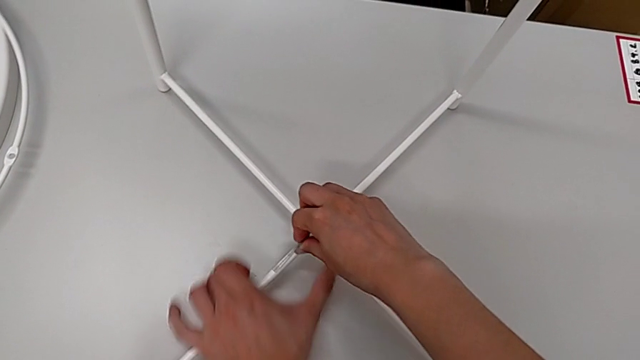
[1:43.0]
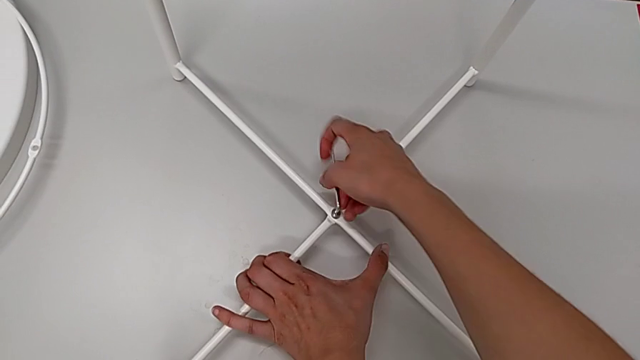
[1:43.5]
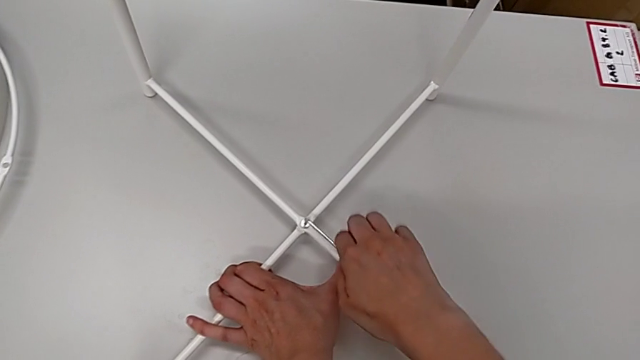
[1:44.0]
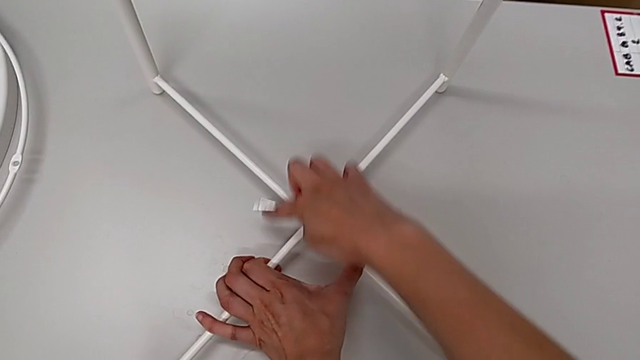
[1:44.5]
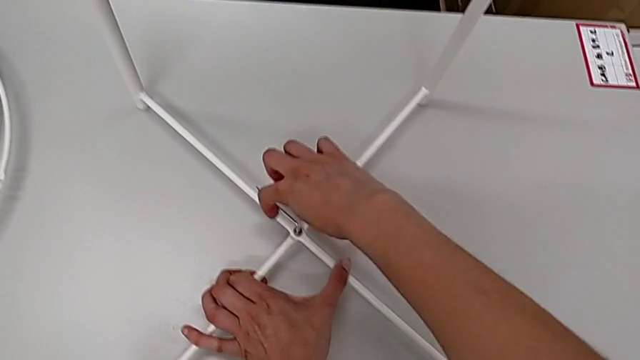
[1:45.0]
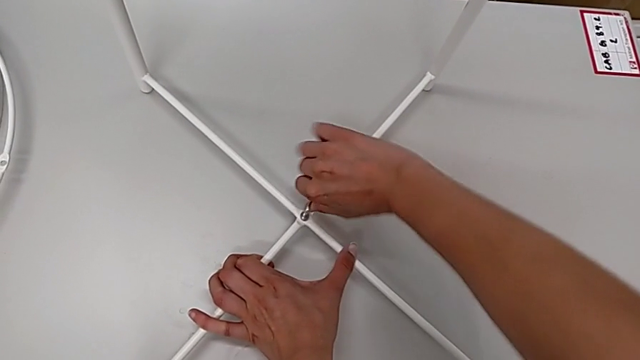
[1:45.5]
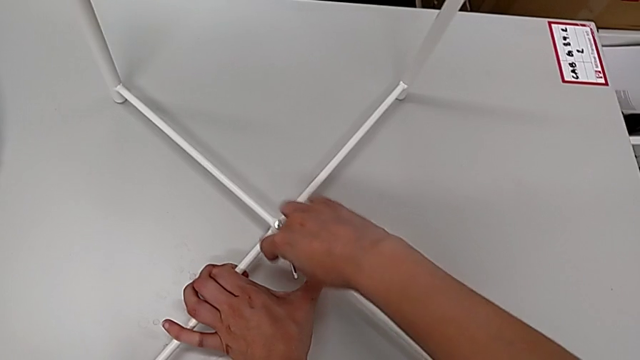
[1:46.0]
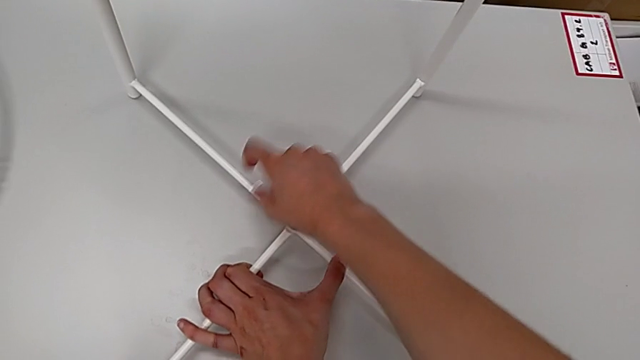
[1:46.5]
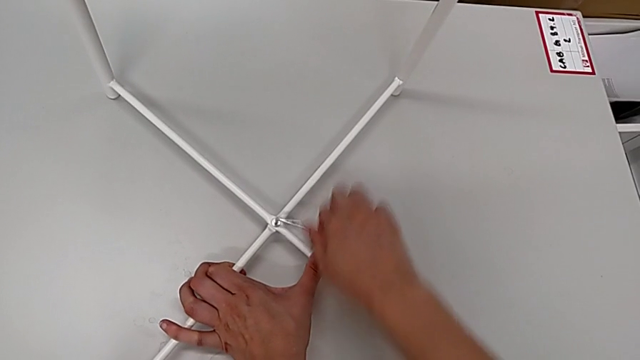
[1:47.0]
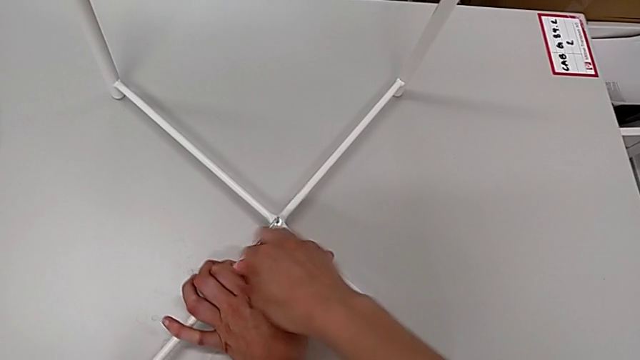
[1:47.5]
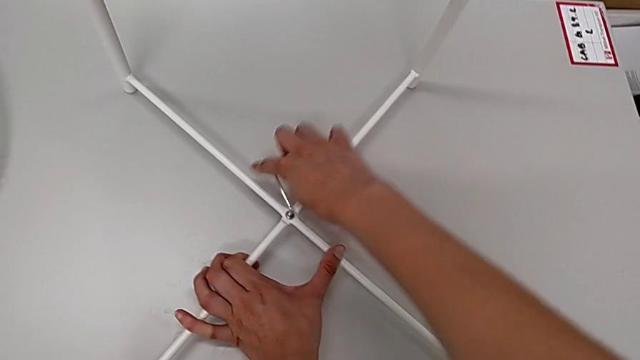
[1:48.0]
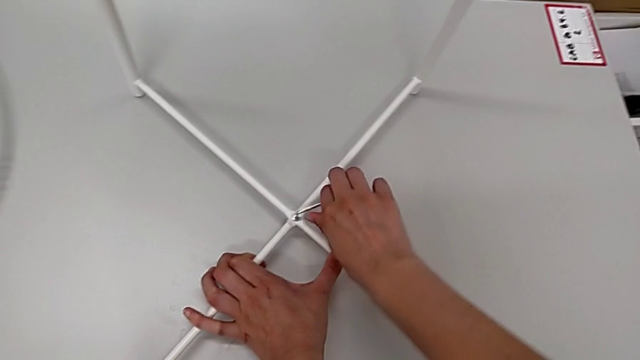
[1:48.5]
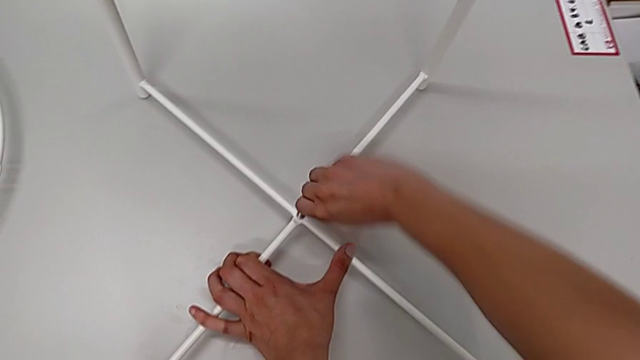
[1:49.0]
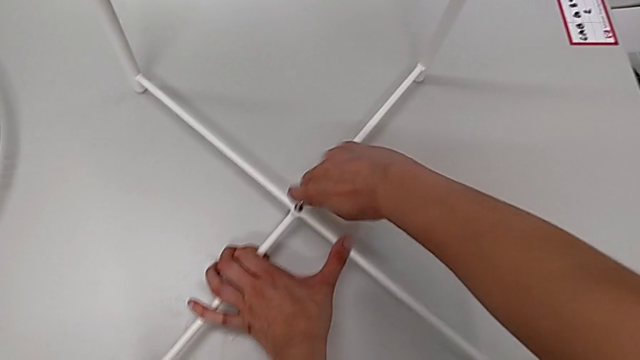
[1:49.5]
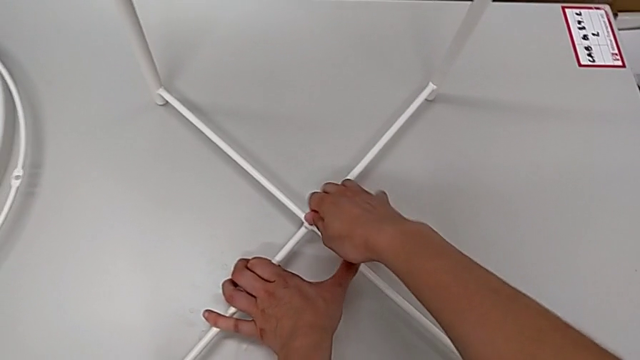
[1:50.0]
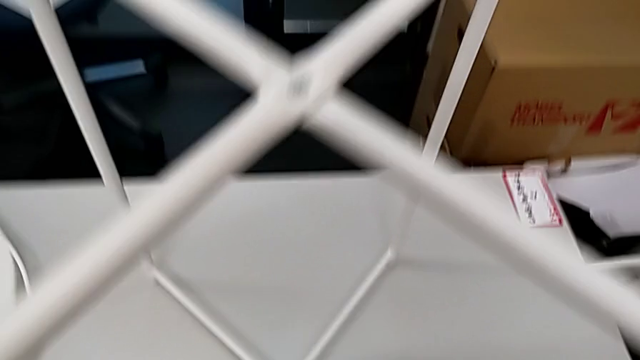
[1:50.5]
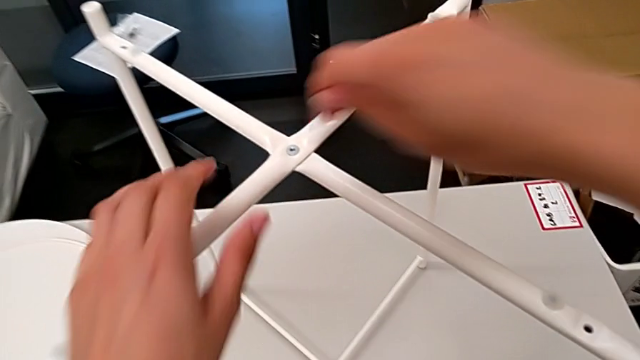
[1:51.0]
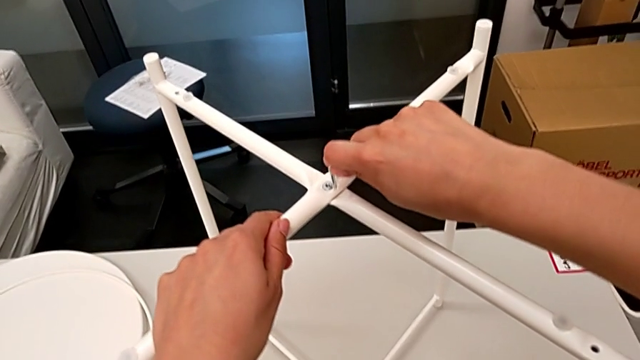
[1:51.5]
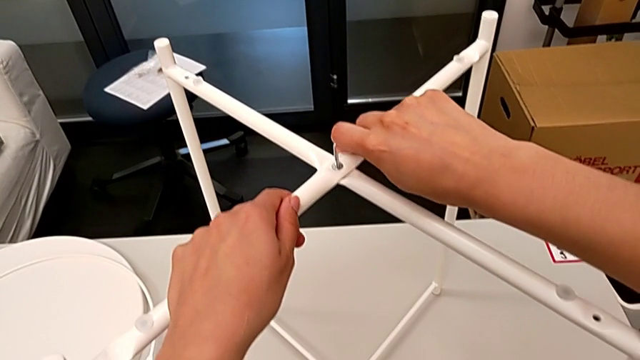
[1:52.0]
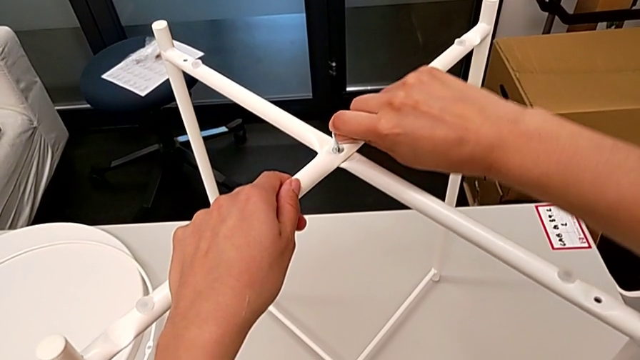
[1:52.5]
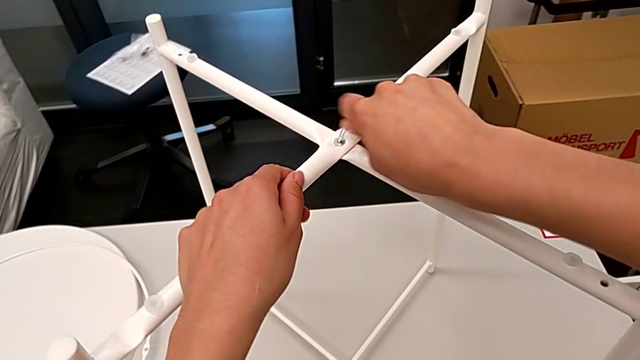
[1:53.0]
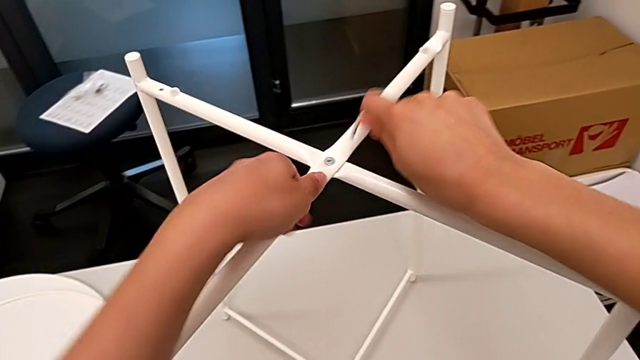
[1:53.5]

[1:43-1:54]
The camera wearer is assembling the legs. They keep screwing the bottom leg, withdraw the Allen wrench, approach the top leg, insert the Allen wrench, screw the top leg and withdraw the Allen wrench.

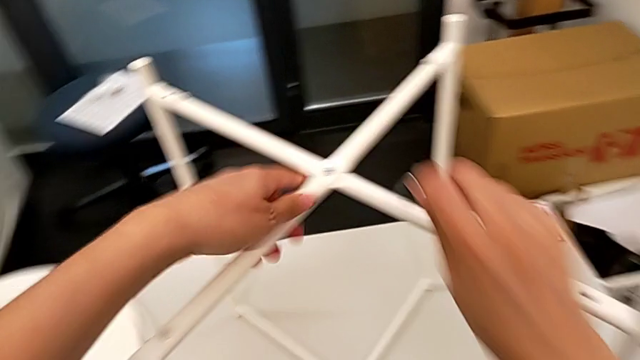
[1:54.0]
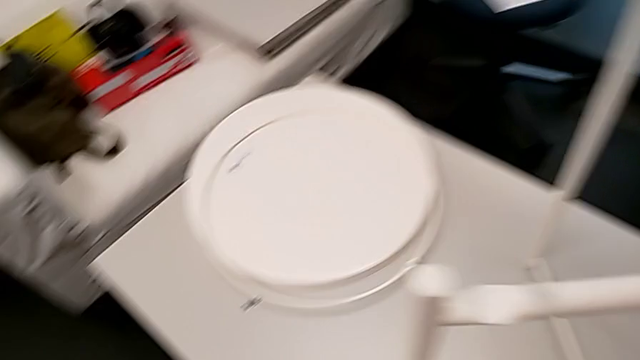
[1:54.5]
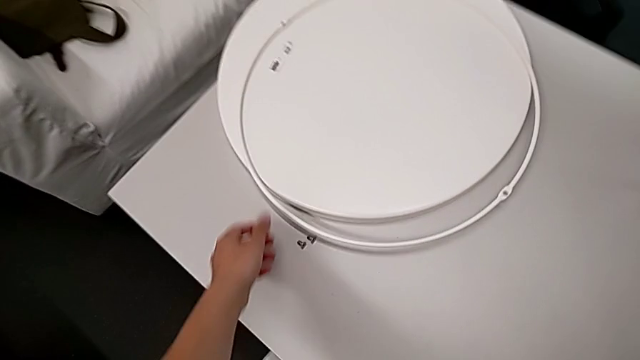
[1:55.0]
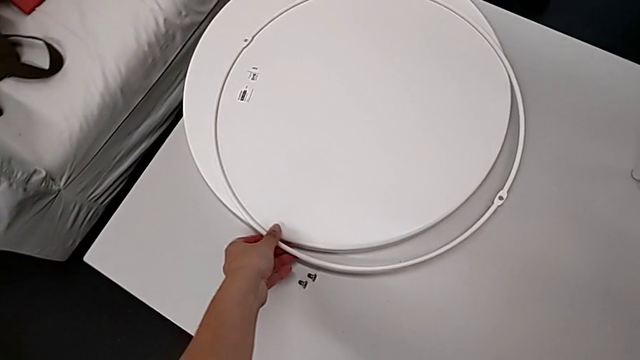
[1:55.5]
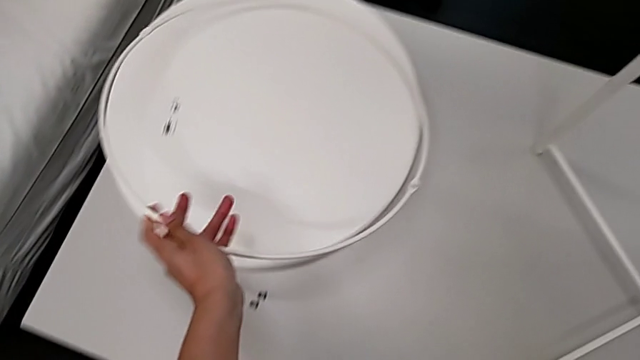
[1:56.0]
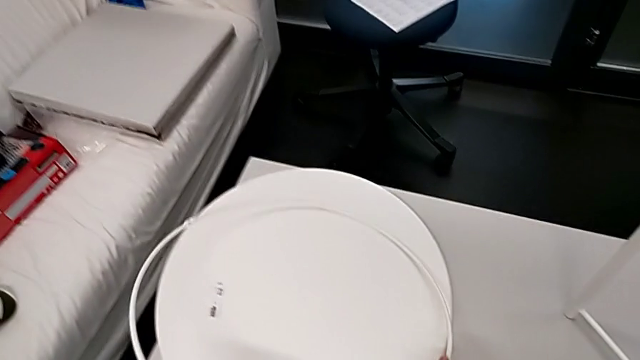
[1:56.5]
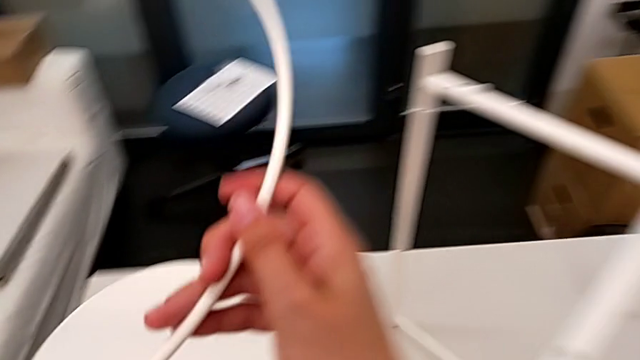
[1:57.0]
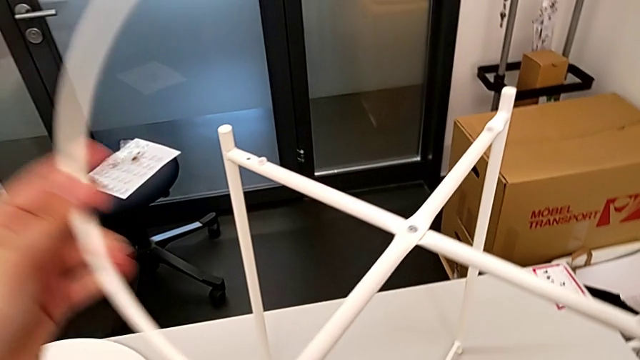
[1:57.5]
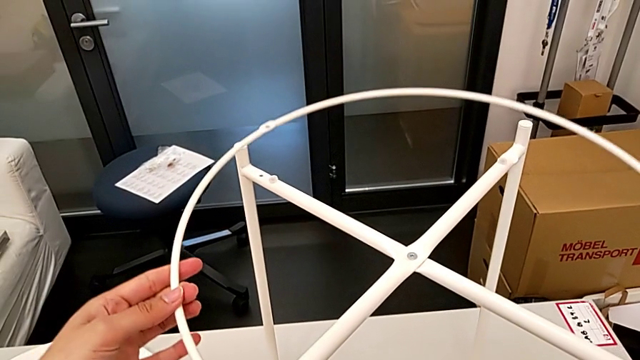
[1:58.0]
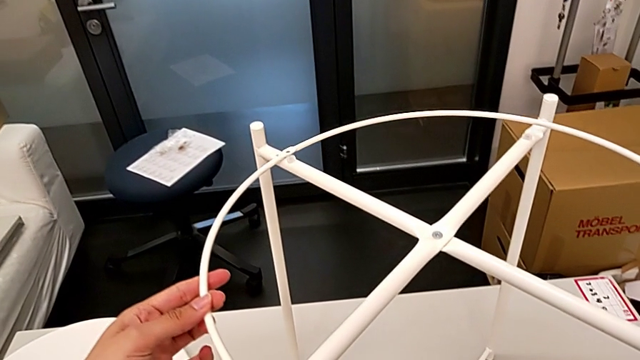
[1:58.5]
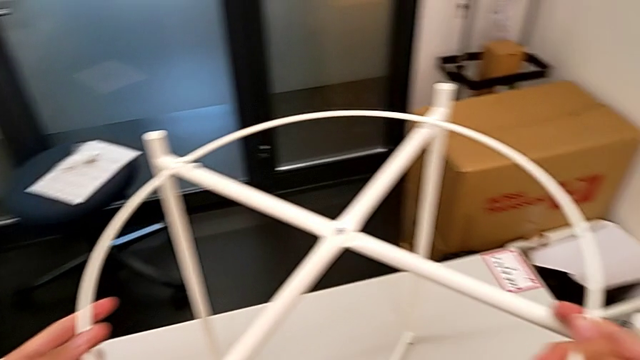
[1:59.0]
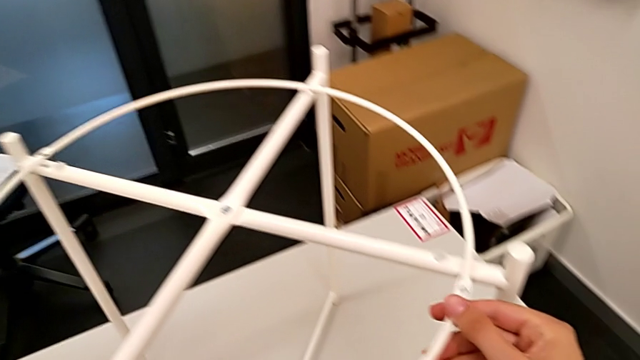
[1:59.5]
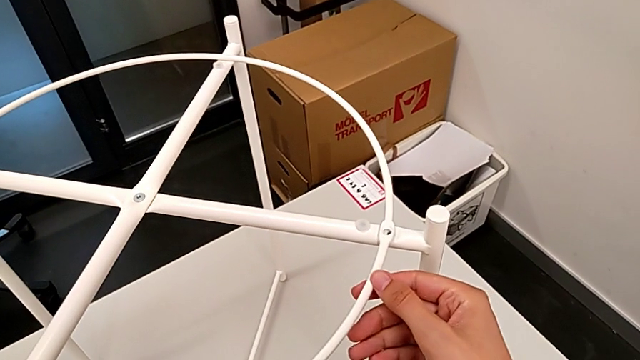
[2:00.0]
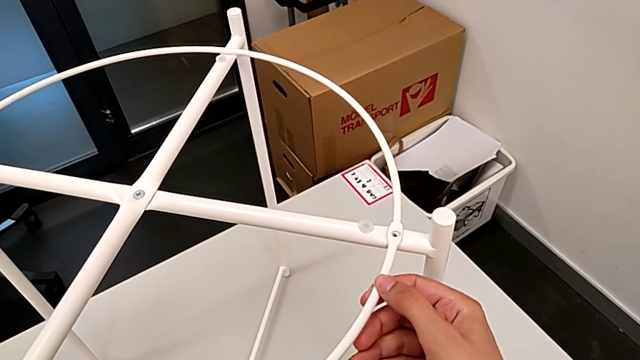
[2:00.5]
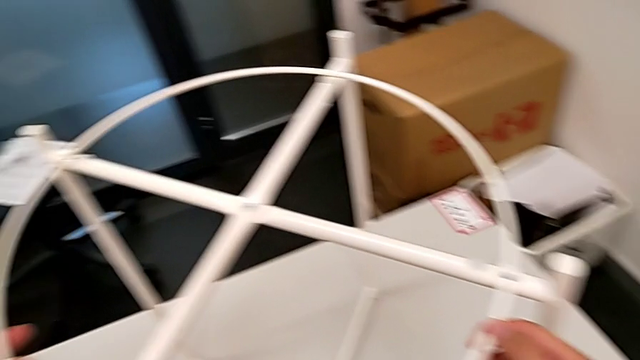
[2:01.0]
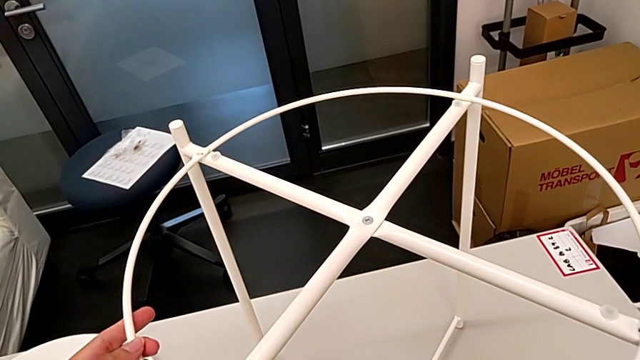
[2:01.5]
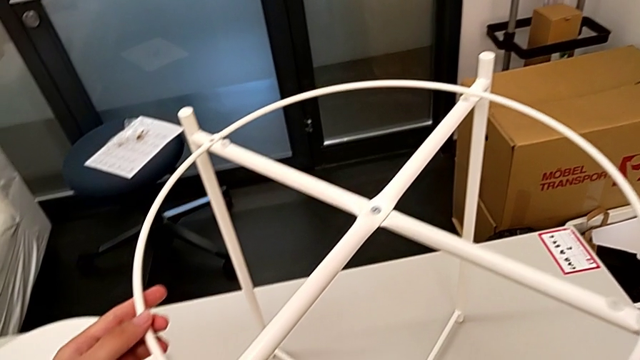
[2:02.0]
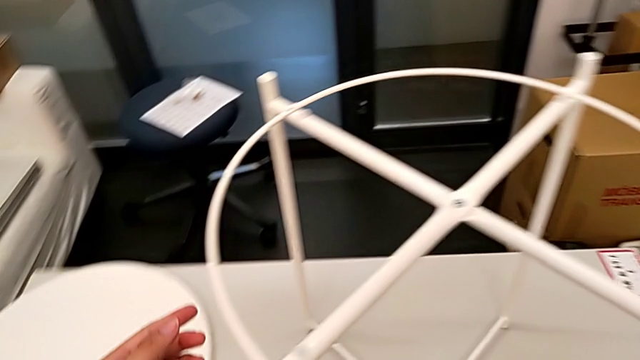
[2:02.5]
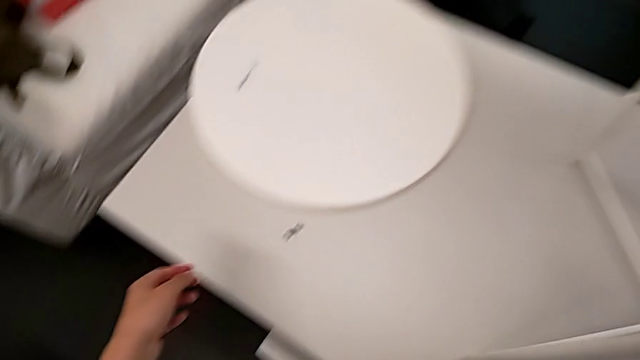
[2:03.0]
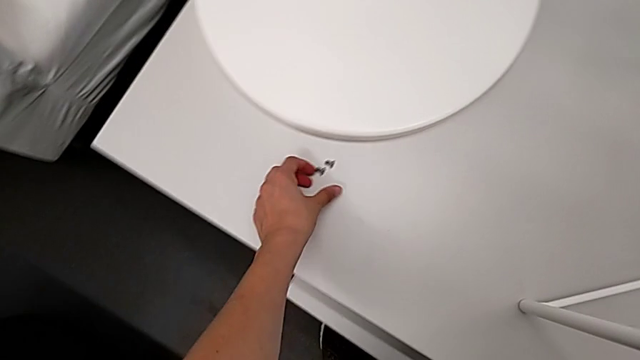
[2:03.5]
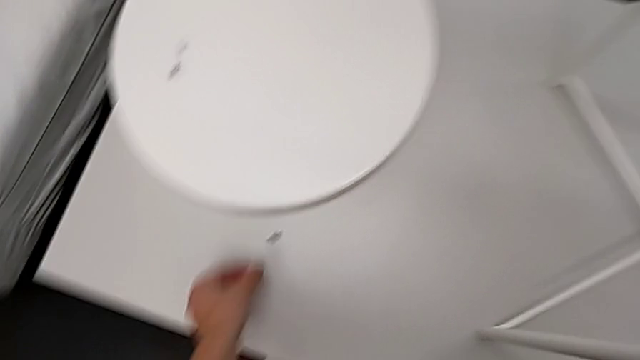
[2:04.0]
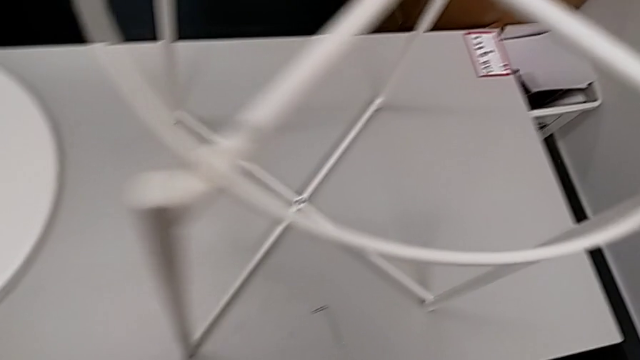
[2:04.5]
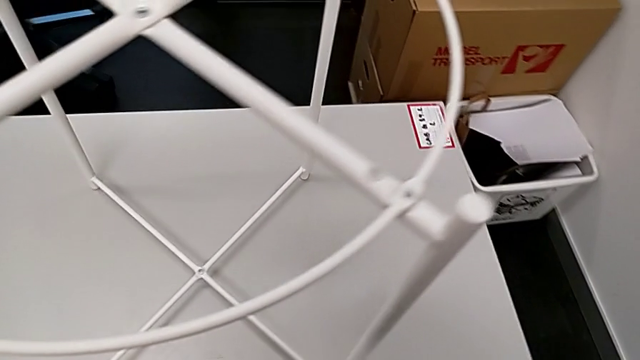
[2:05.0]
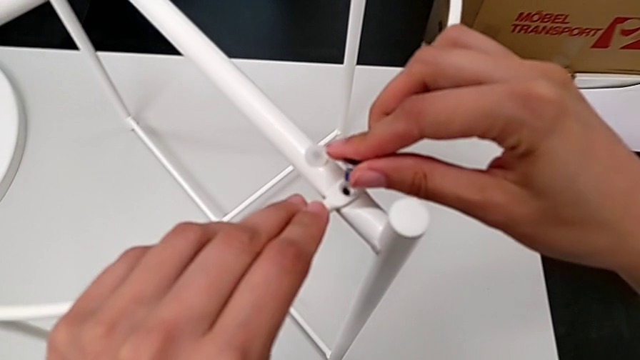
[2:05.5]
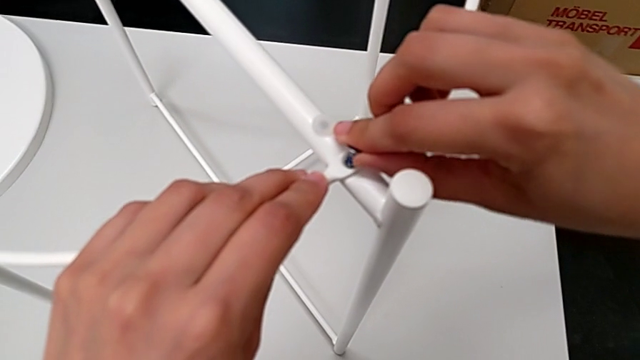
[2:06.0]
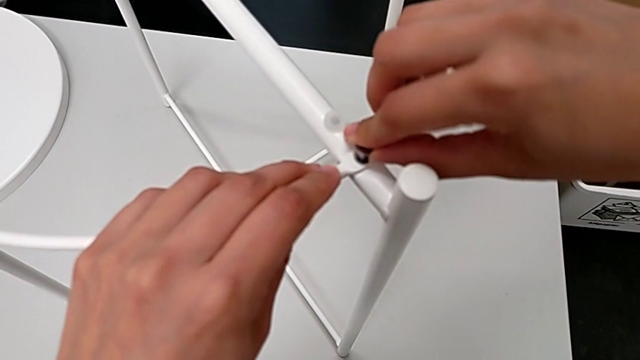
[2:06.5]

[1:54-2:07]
The camera wearer is assembling the circle. They approach the circle, grab it, lift it, place it, align it, approach the third hex socket head, grab it, approach the first leg and insert the hex socket head.
